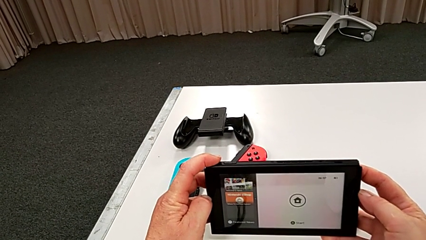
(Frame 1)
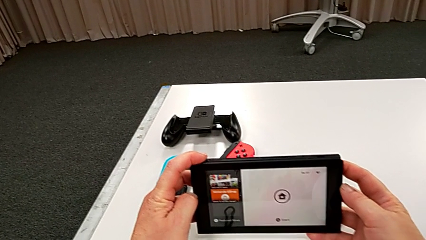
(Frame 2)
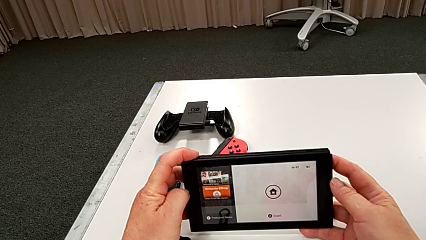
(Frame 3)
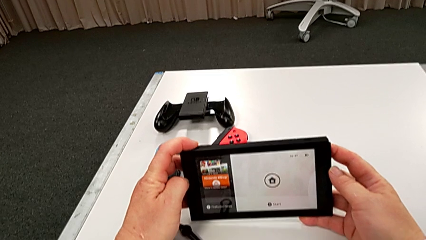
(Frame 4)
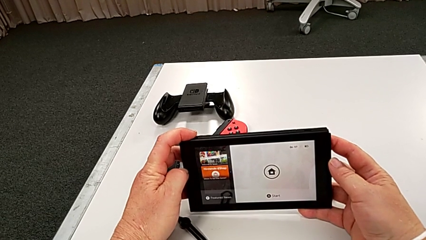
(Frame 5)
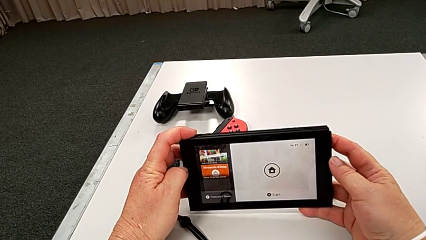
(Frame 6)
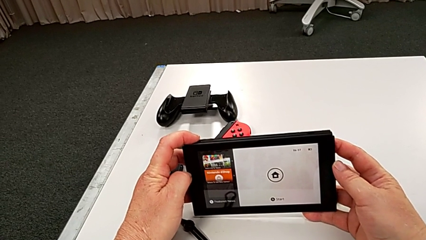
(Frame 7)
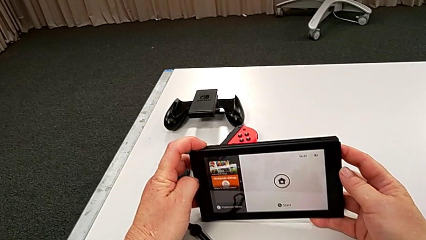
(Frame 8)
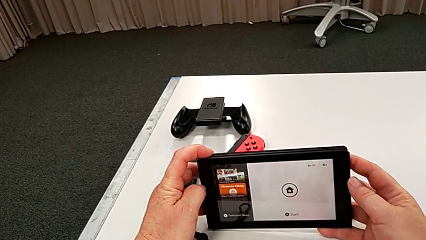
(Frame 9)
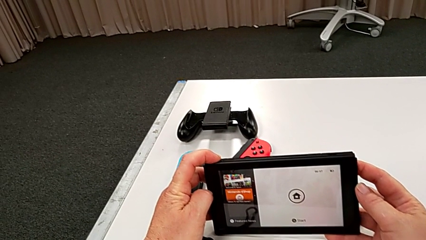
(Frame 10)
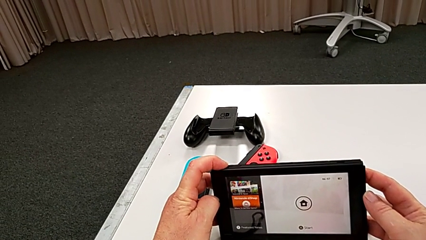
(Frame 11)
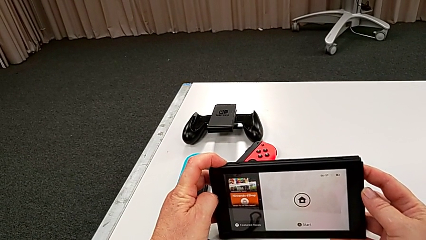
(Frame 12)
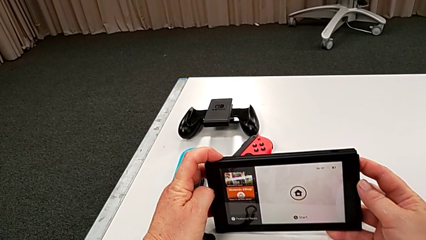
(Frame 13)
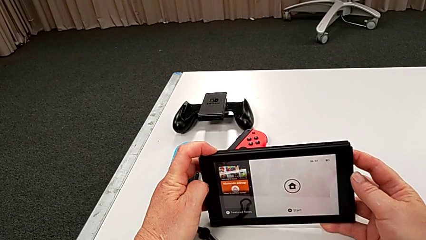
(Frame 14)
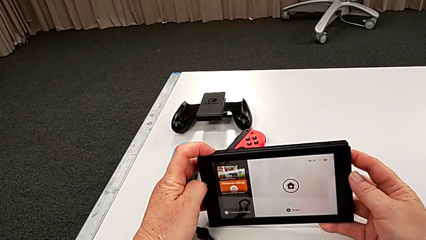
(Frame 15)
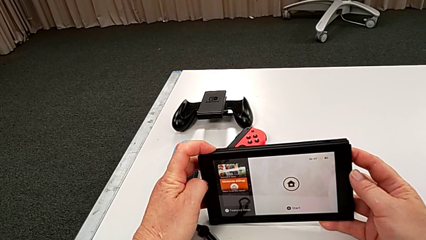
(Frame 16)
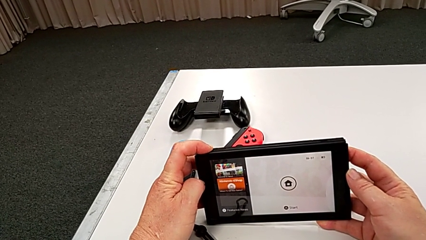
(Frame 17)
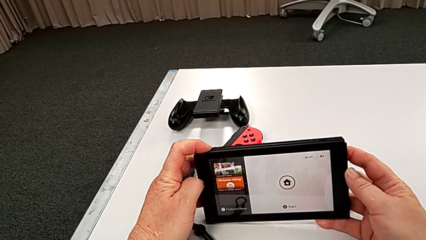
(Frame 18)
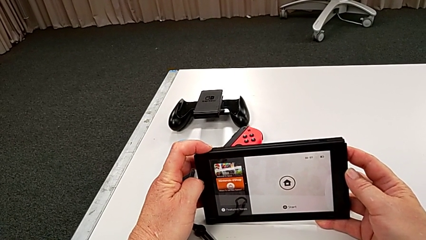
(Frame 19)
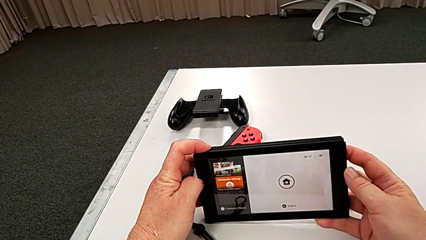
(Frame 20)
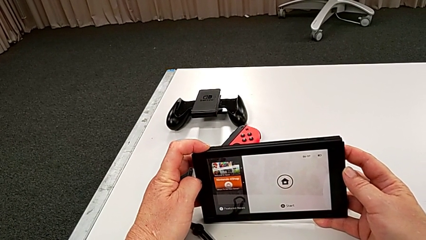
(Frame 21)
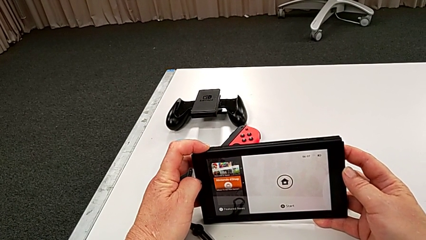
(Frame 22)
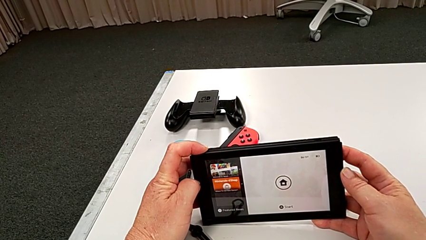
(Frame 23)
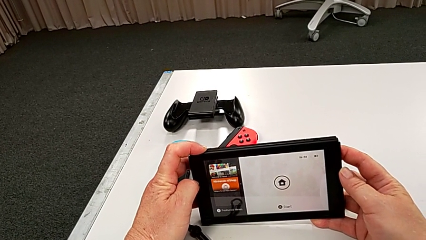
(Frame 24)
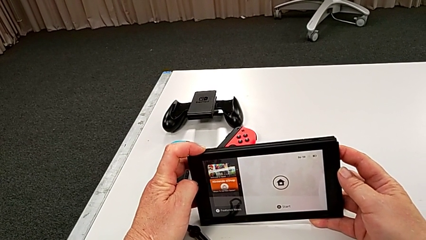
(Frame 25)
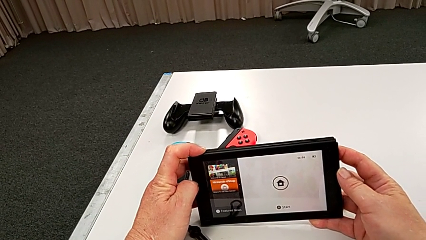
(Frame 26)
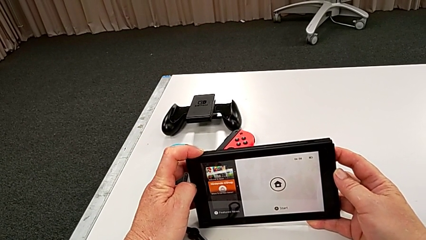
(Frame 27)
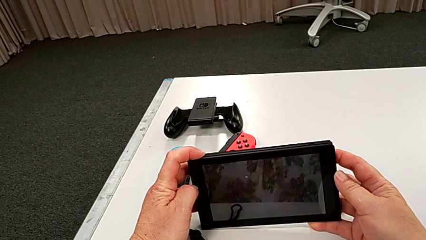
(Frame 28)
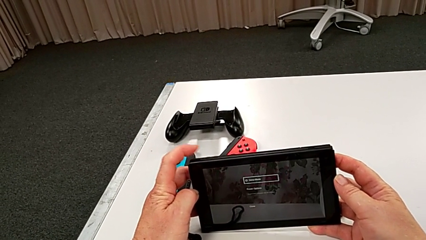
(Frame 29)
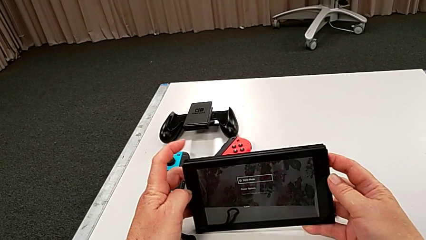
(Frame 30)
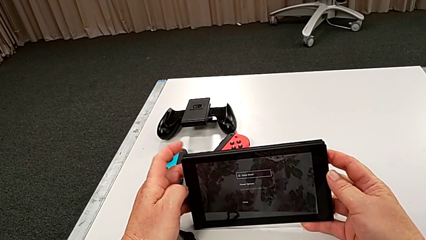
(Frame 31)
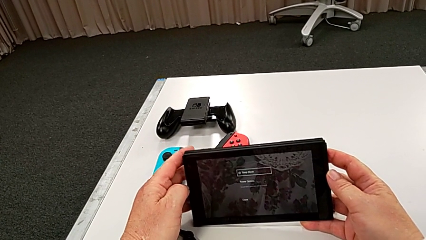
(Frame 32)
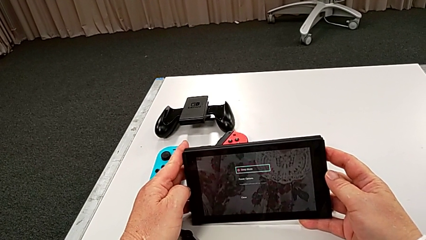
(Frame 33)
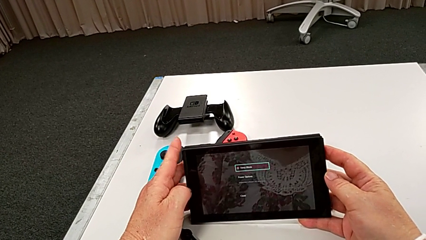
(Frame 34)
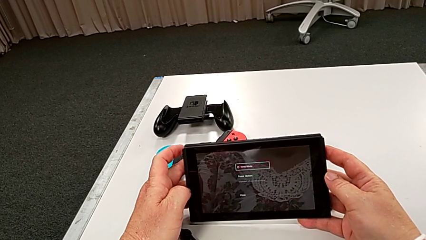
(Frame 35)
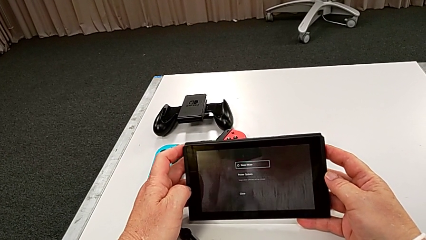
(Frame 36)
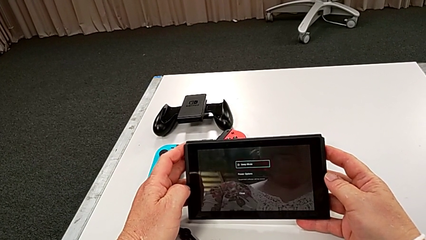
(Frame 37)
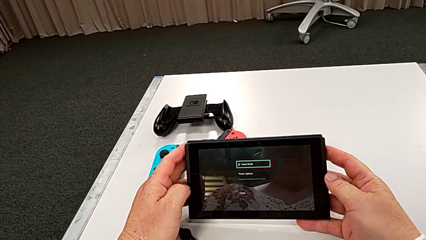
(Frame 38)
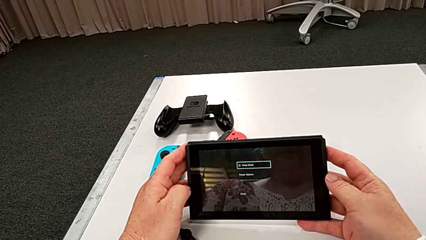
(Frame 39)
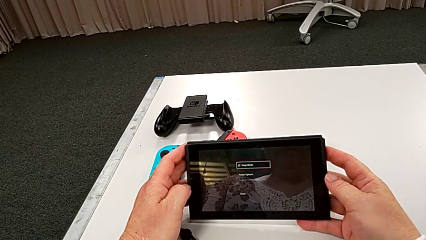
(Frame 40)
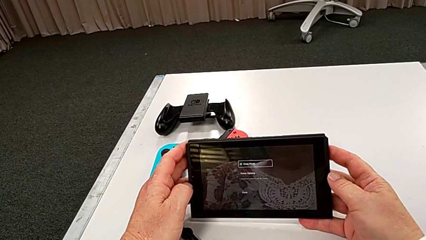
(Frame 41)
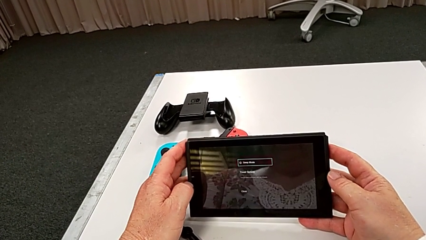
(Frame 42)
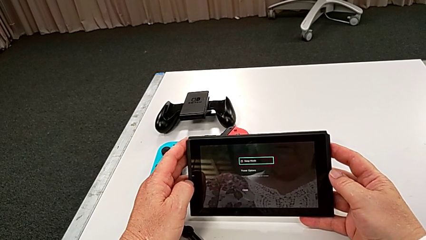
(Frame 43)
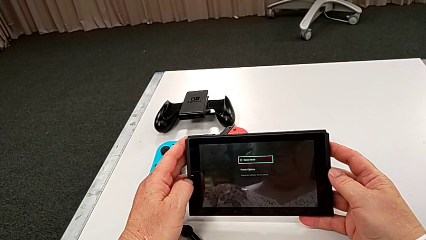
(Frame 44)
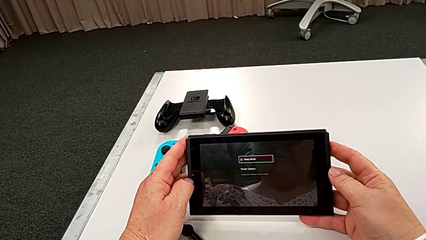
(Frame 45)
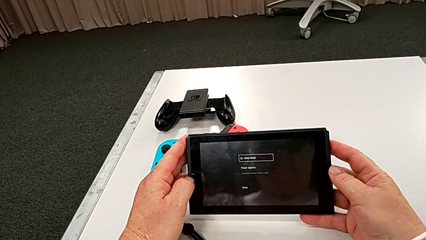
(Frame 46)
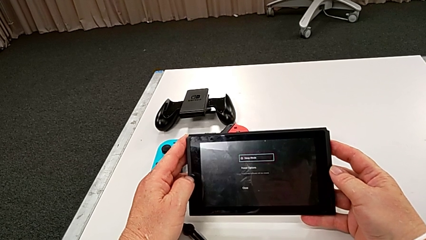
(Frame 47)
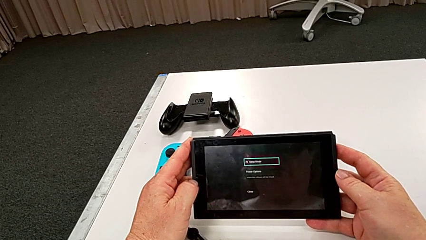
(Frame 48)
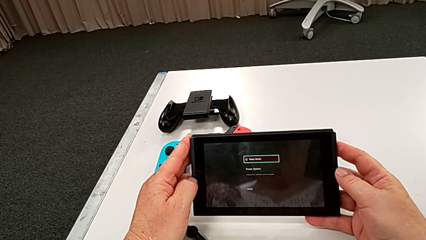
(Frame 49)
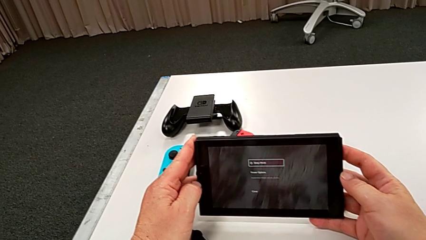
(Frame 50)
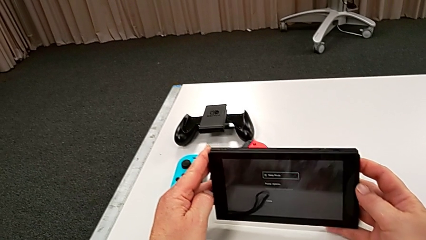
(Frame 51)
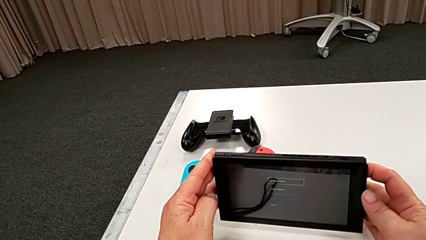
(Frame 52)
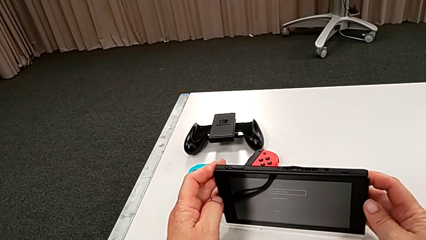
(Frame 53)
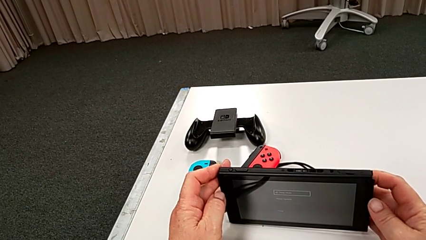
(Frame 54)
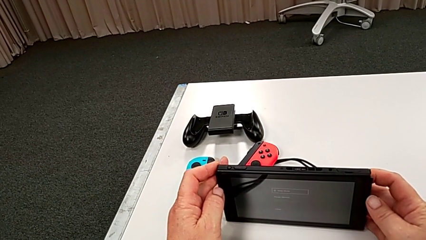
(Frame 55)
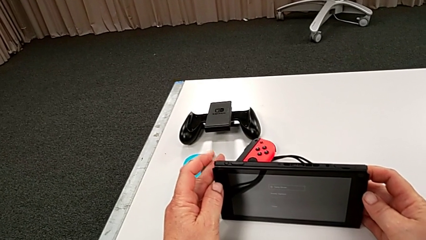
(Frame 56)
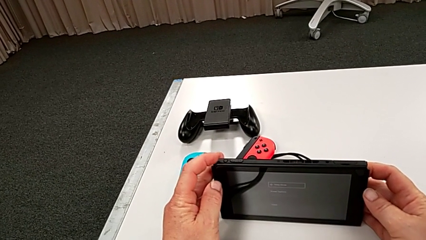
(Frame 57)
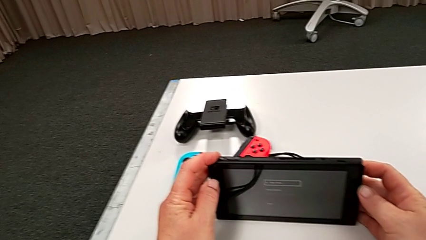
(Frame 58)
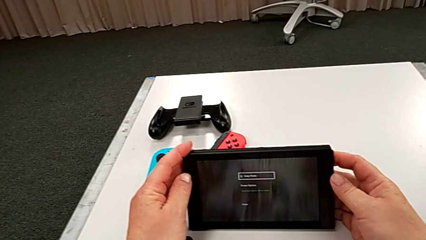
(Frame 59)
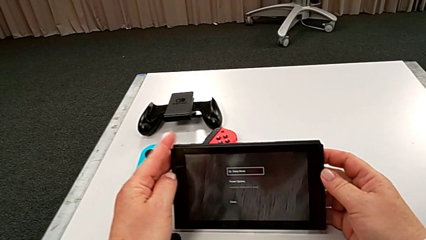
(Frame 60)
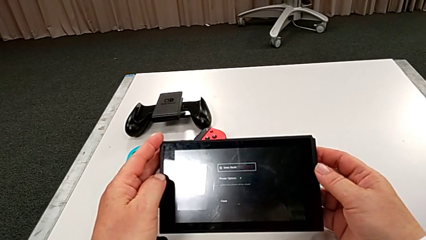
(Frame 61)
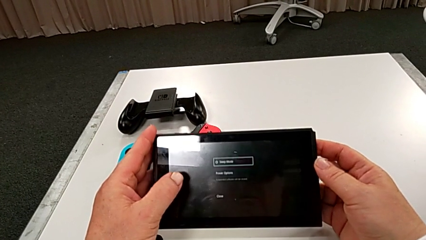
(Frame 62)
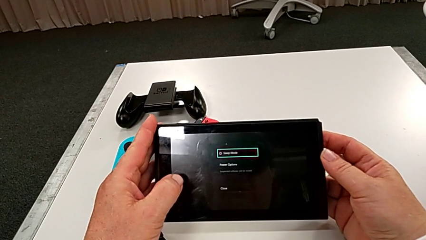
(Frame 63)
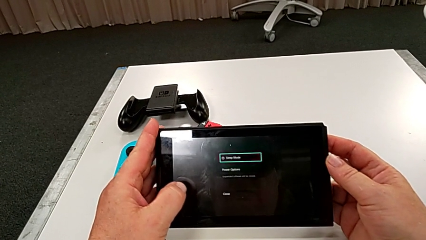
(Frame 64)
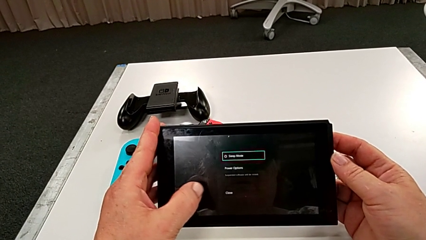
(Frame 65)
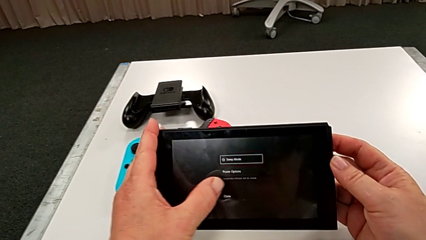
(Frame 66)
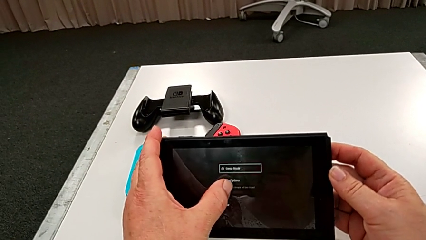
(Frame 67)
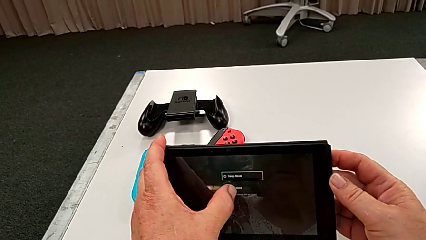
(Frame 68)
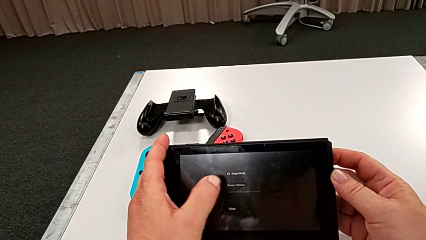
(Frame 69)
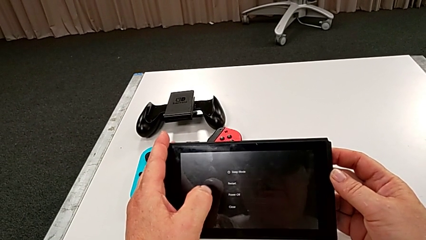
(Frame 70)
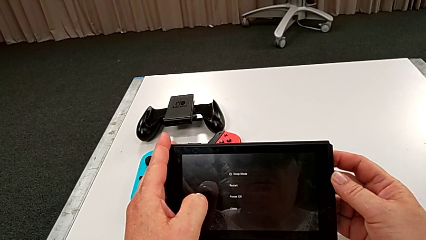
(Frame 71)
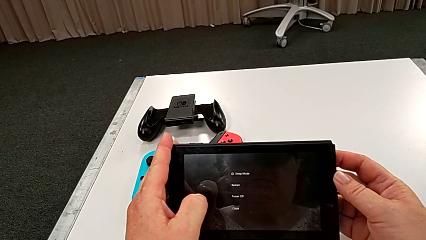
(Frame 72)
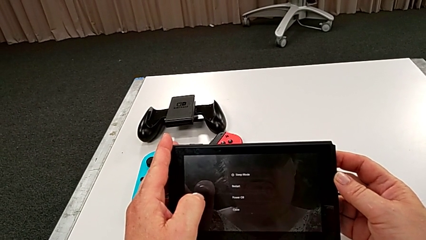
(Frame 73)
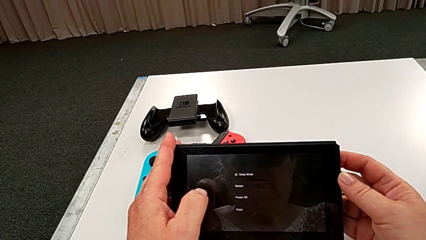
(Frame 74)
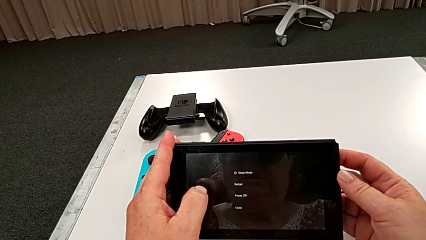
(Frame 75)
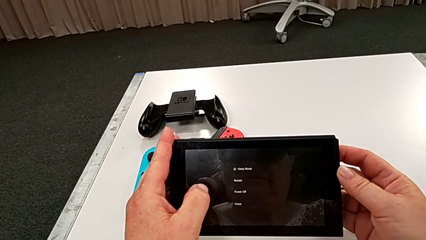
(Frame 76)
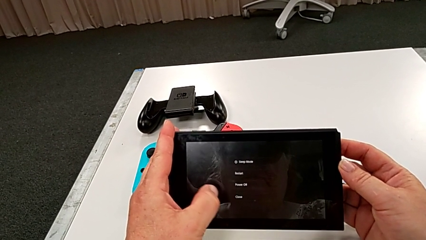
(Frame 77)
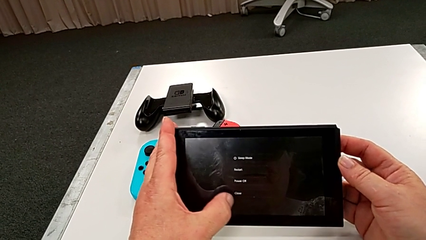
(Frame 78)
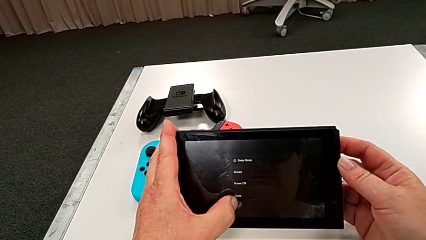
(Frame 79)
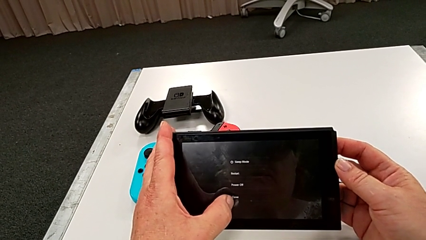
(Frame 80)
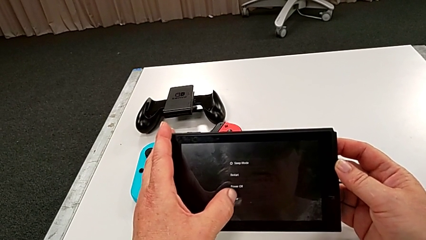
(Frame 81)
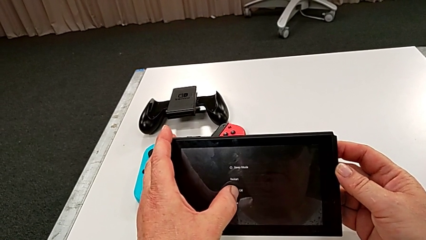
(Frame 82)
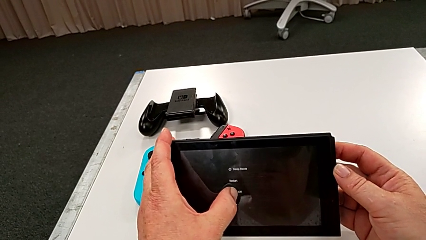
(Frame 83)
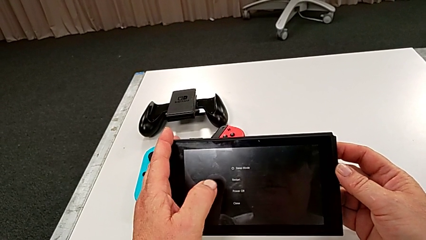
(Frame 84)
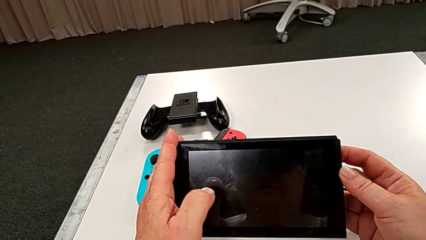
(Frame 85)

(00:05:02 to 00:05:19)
The camera wearer is turning off the Nintendo Switch. They press the button and click the touch screen.
